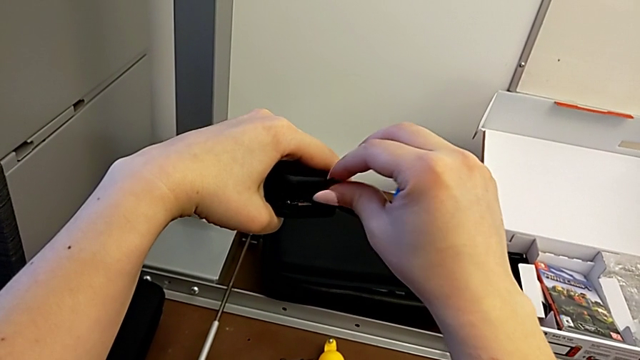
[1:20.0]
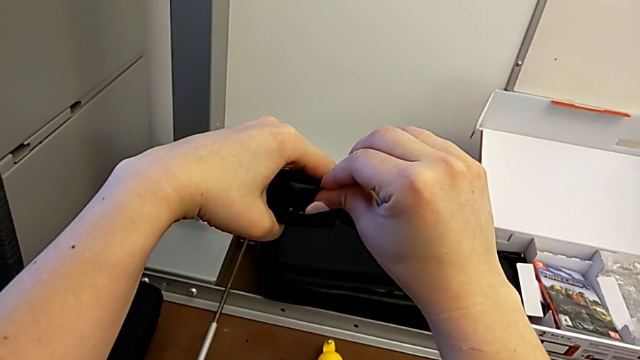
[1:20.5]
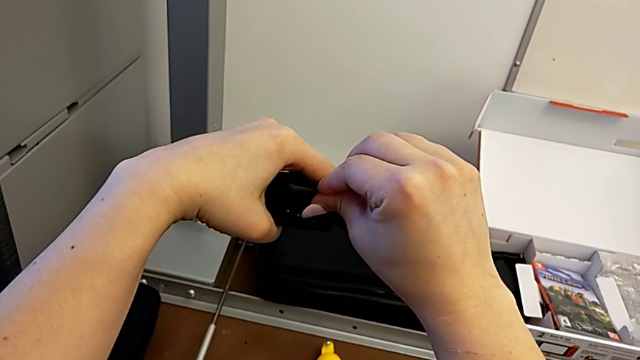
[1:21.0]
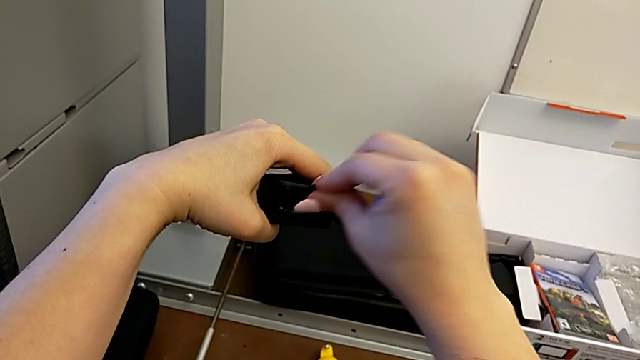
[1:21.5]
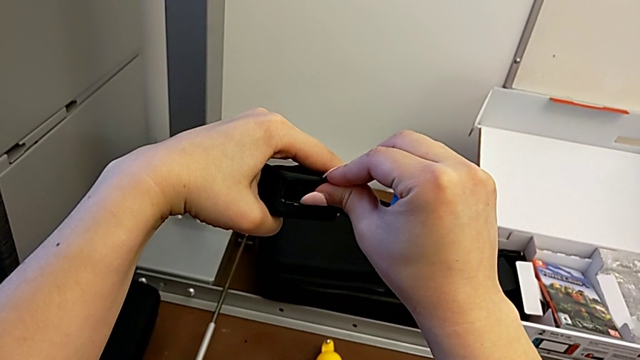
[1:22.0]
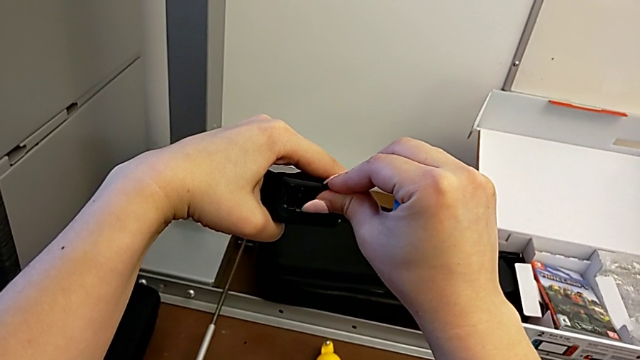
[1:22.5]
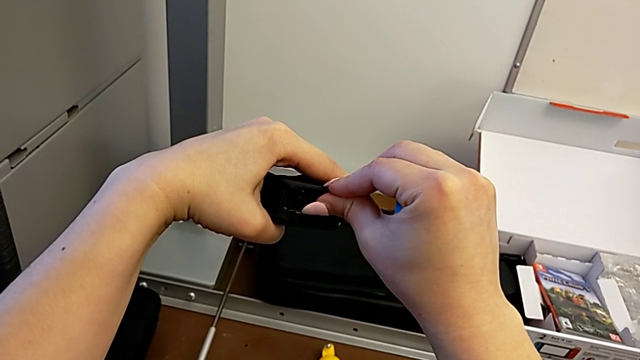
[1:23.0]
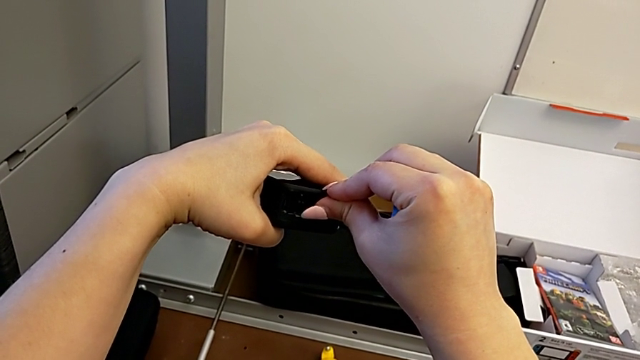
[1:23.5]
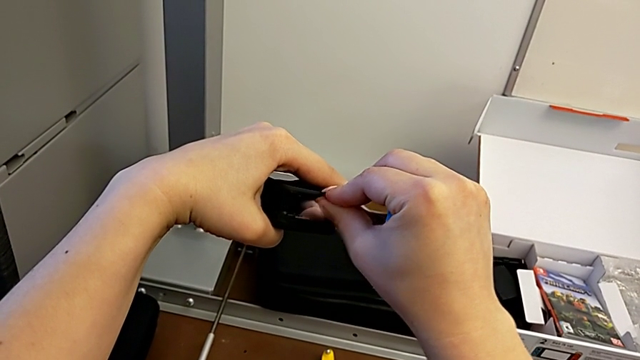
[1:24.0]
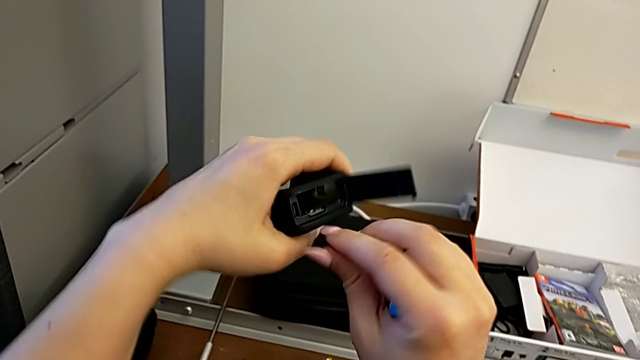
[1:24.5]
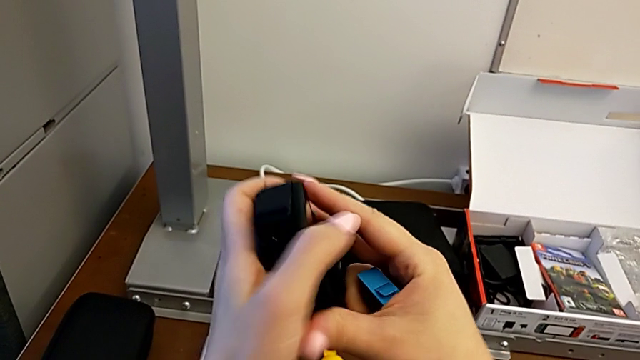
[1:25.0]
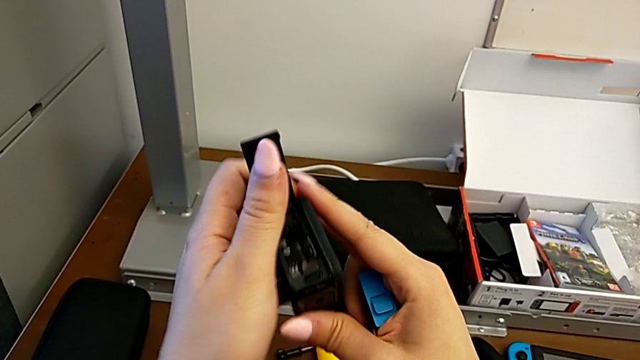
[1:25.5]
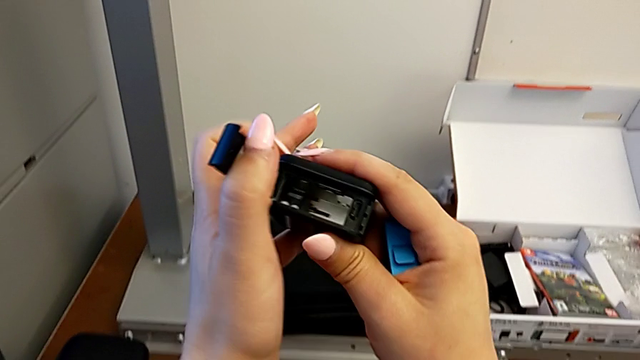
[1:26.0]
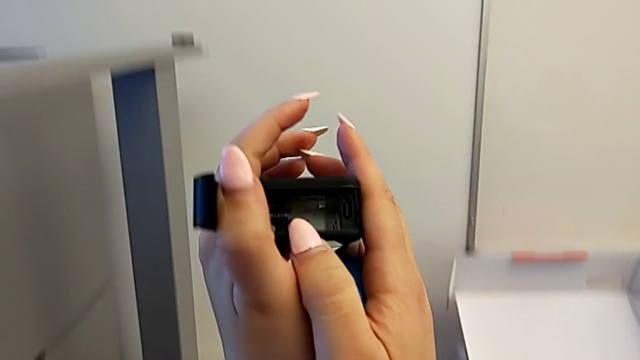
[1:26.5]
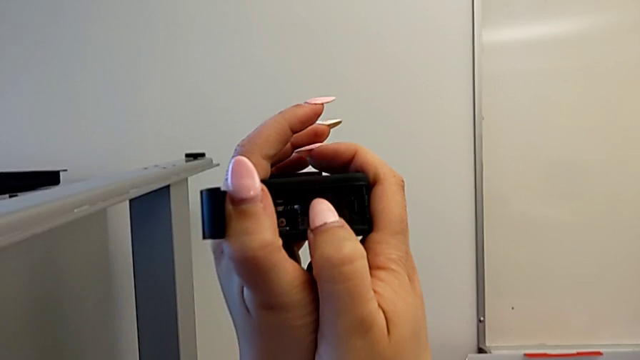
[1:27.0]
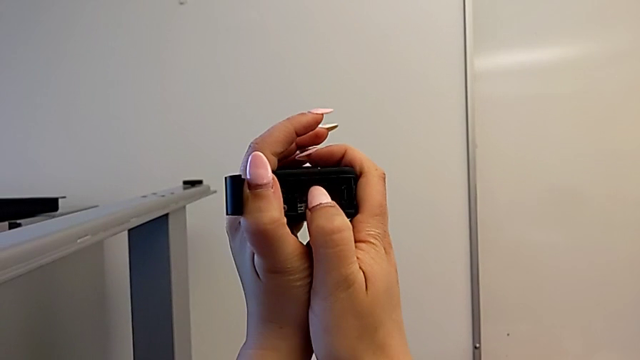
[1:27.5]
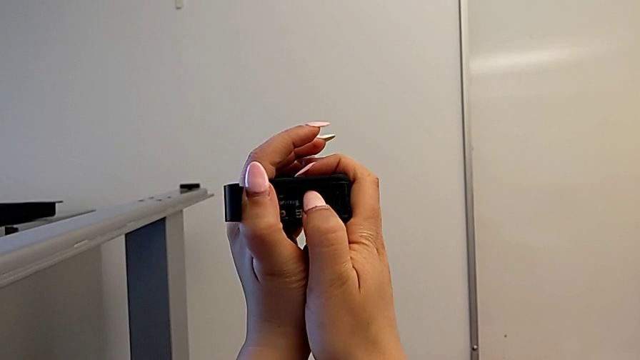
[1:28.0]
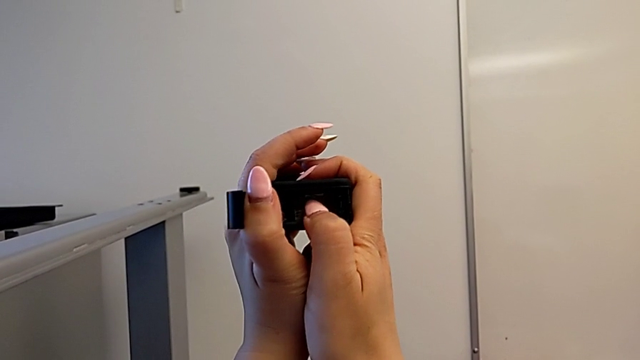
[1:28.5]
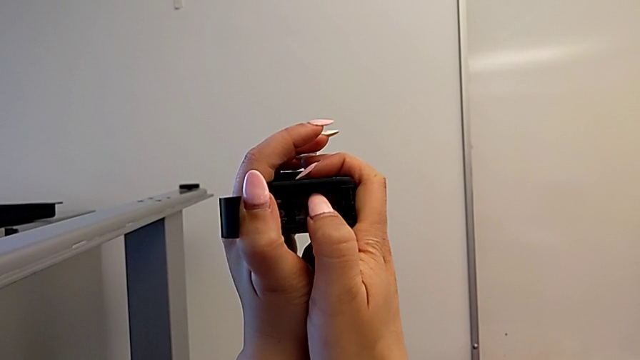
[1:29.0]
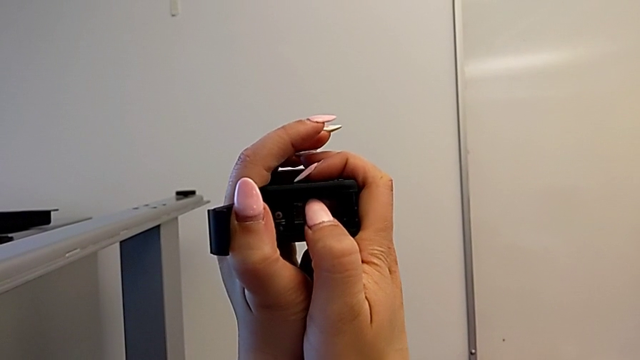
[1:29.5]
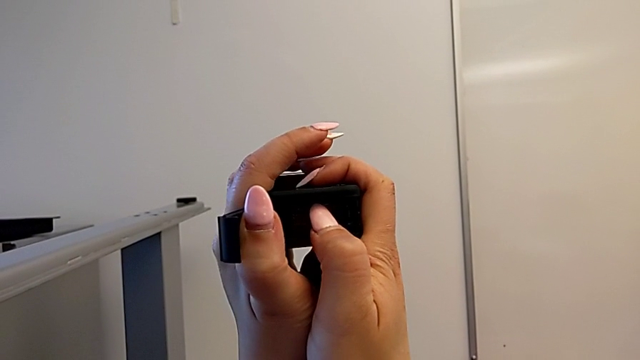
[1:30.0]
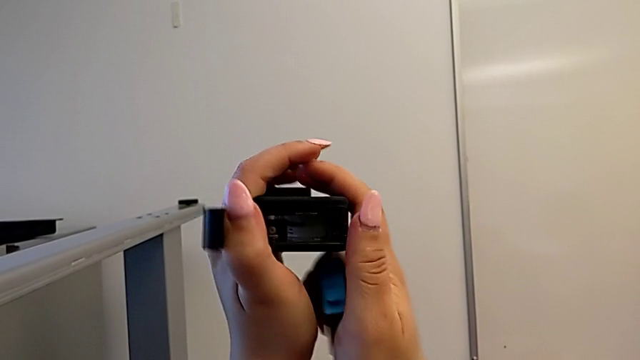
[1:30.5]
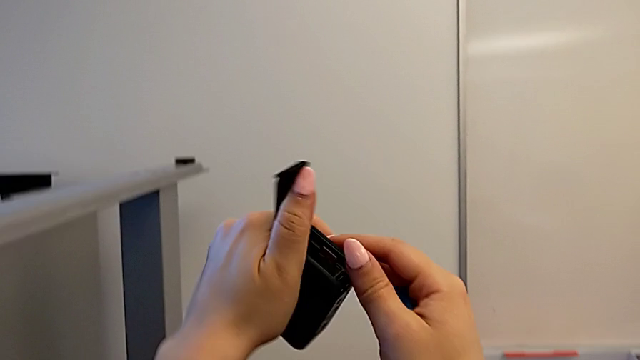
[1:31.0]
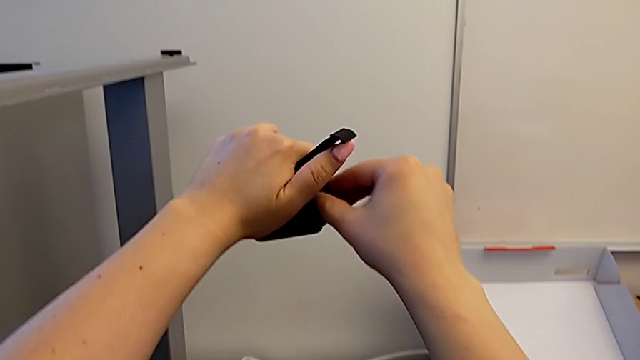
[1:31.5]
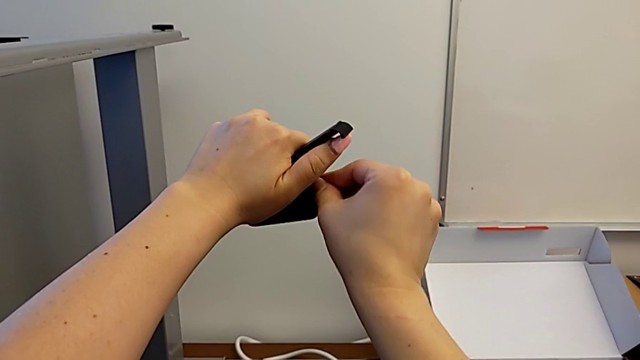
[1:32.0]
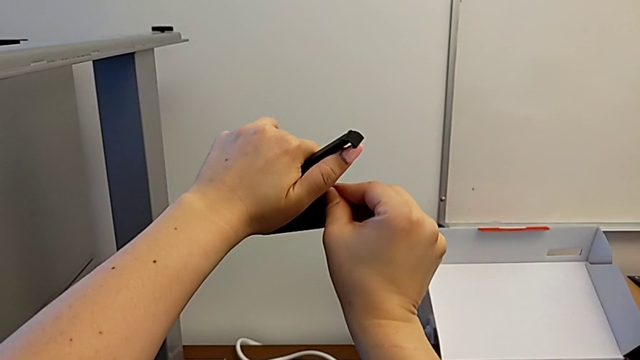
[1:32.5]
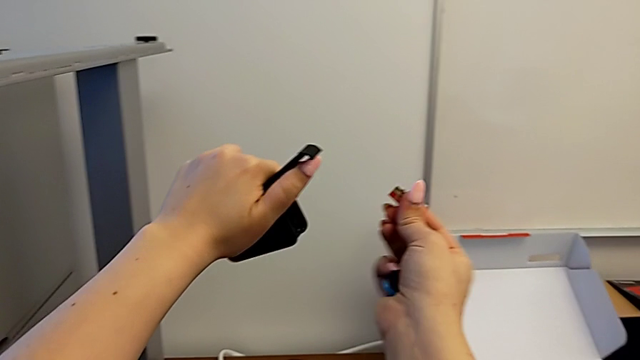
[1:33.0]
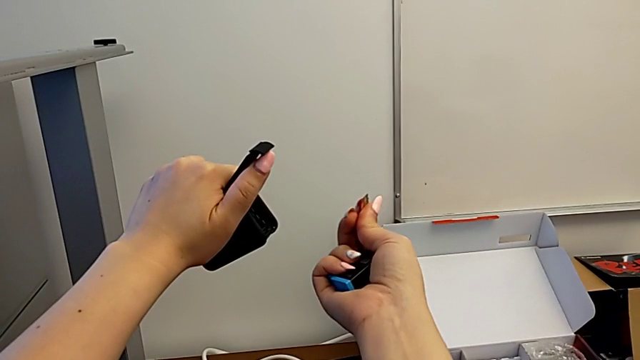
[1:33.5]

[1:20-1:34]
The camera wearer is changing the SD card regularly. They push the SD card, pull it, rotate the GoPro and pull the SD card.

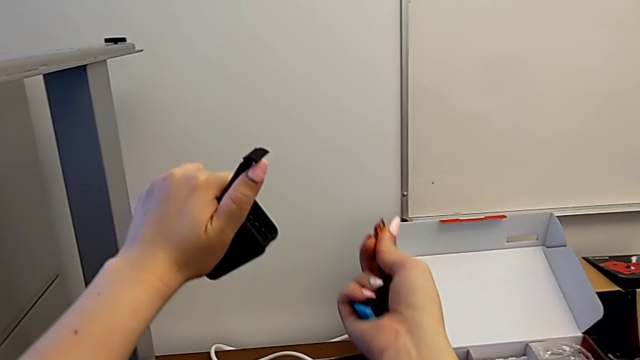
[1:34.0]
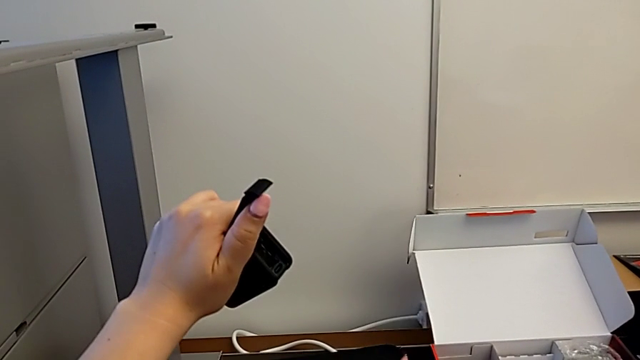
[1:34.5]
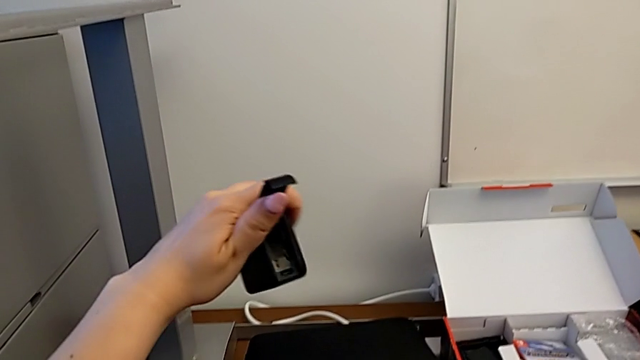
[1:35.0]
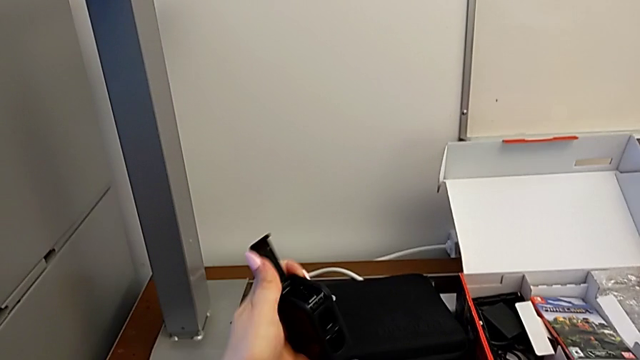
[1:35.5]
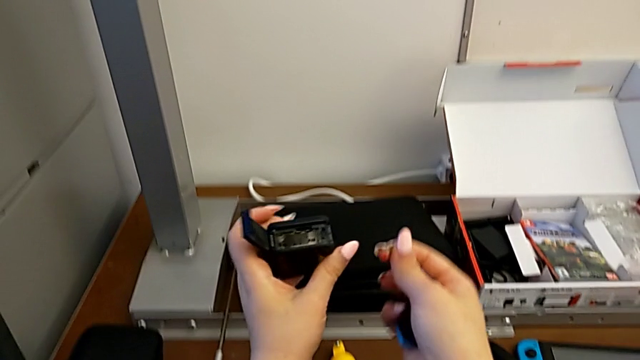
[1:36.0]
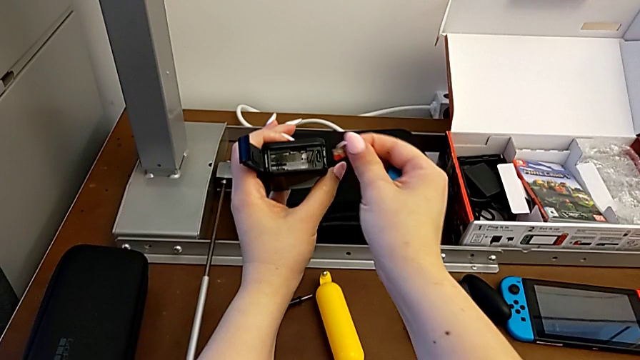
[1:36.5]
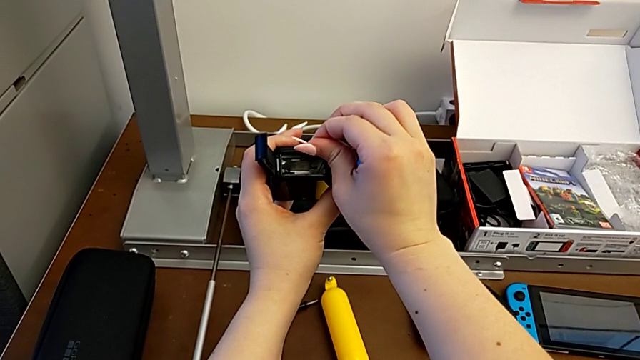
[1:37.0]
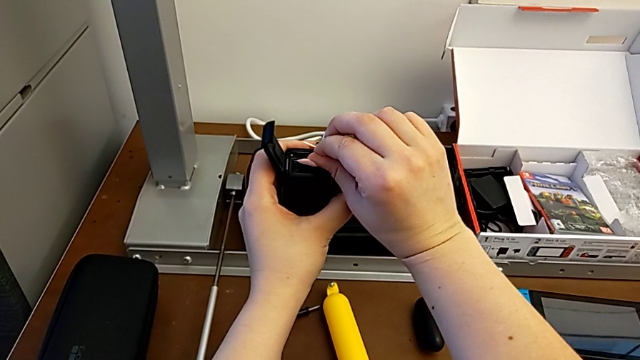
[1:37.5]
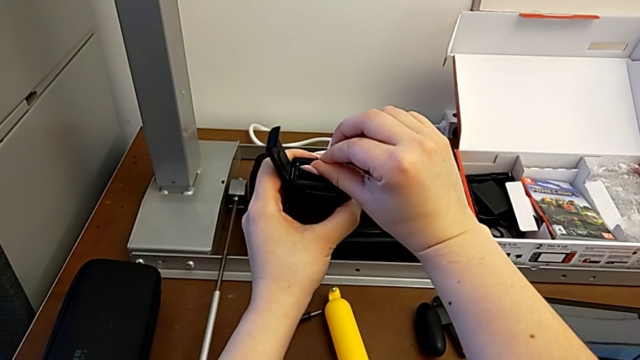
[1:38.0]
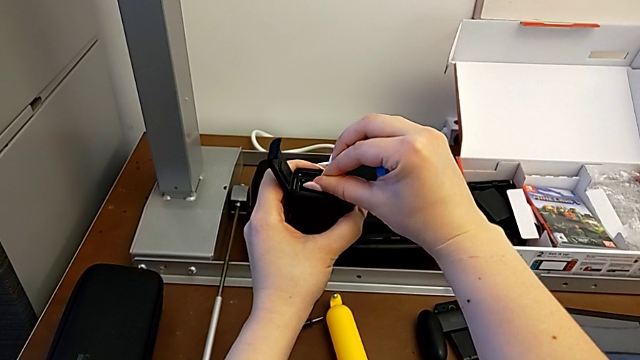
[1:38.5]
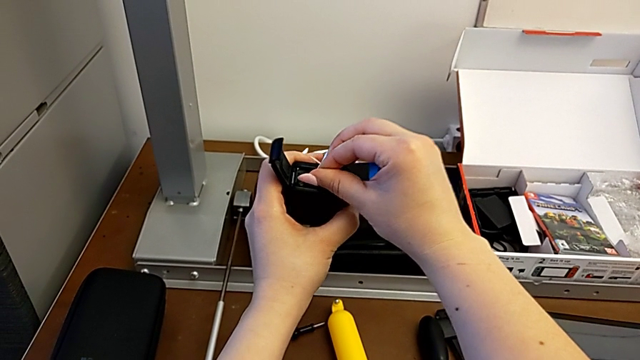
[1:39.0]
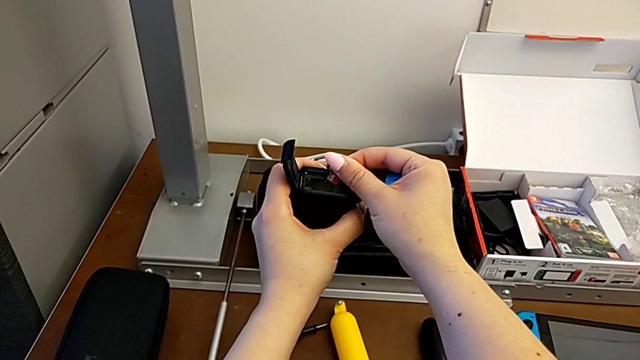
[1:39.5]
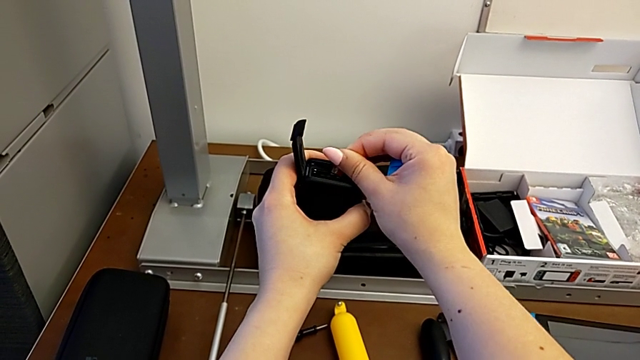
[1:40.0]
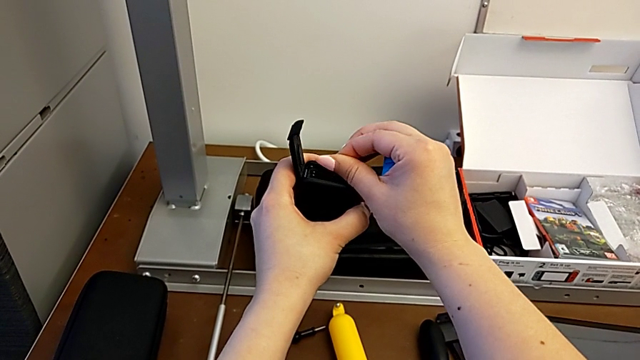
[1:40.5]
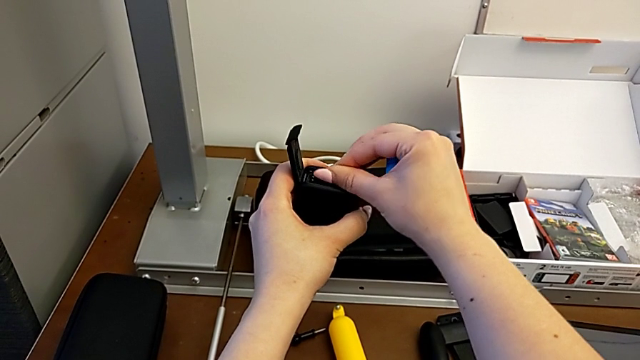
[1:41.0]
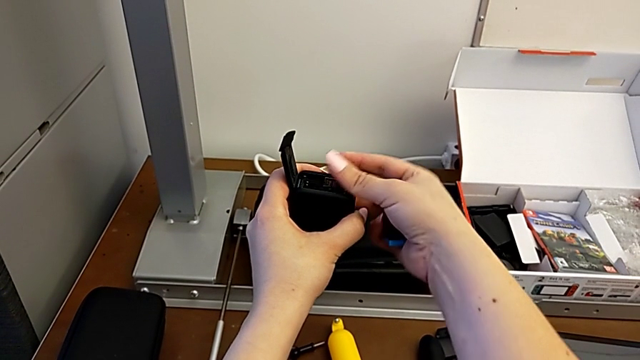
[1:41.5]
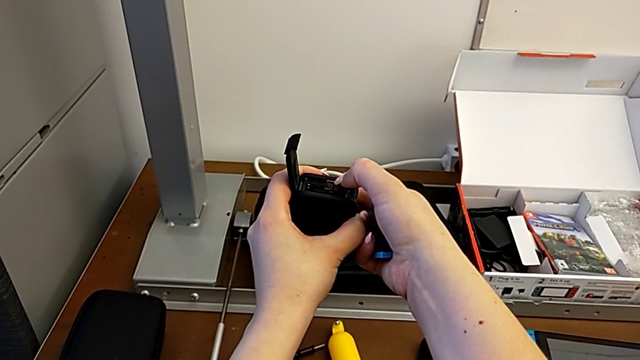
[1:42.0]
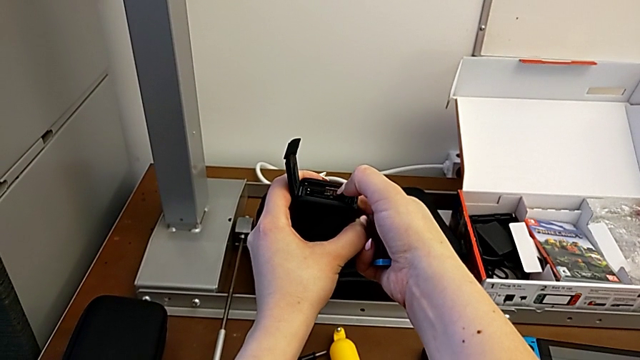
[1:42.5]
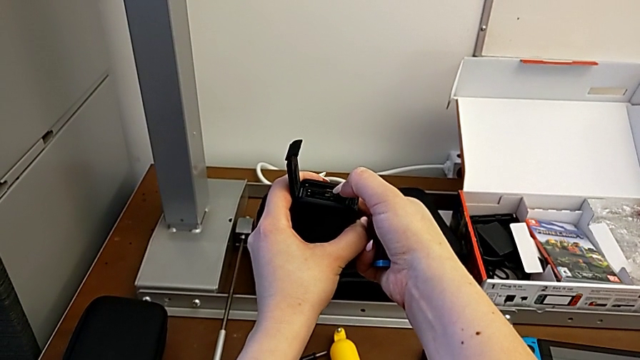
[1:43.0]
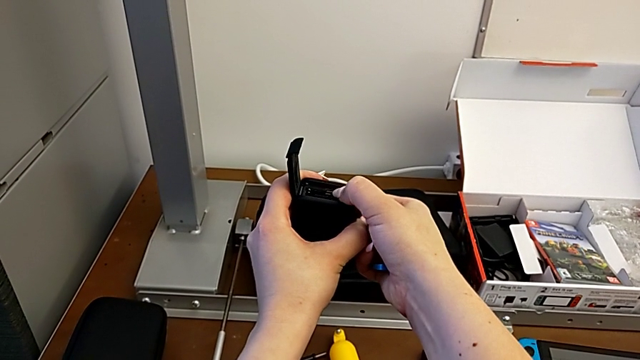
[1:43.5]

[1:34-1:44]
The camera wearer is changing the SD card regularly. They withdraw the SD card, lift it and begin to insert it.
